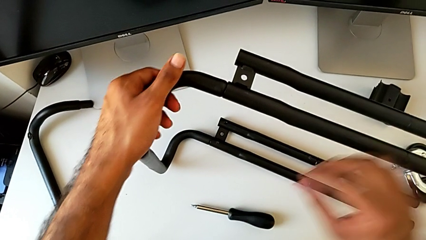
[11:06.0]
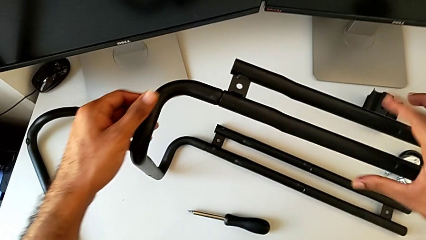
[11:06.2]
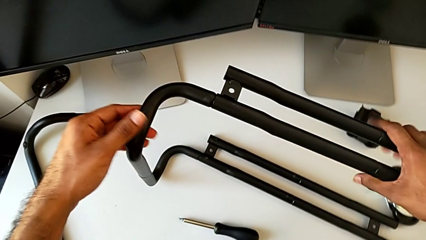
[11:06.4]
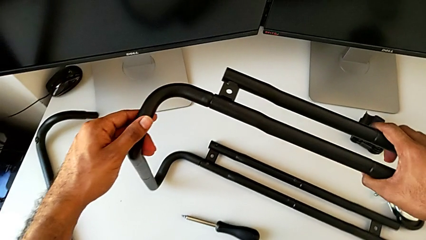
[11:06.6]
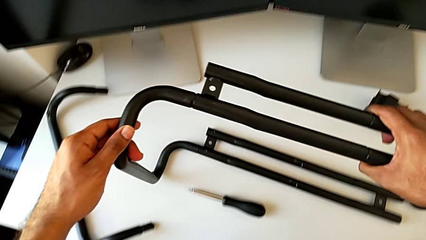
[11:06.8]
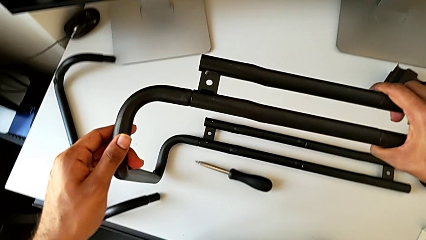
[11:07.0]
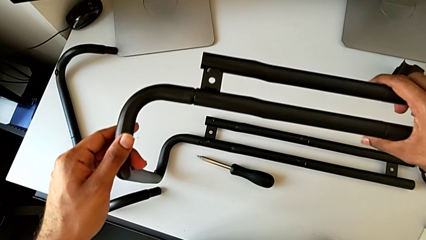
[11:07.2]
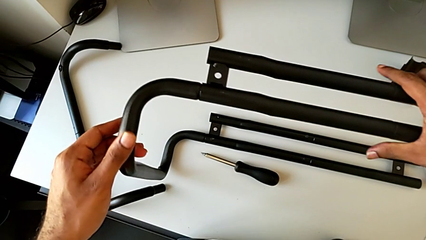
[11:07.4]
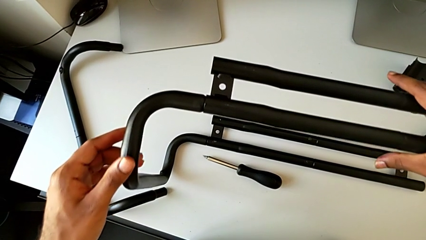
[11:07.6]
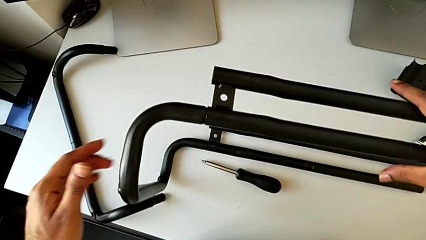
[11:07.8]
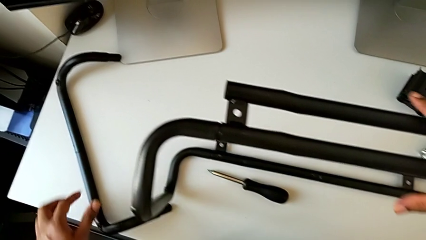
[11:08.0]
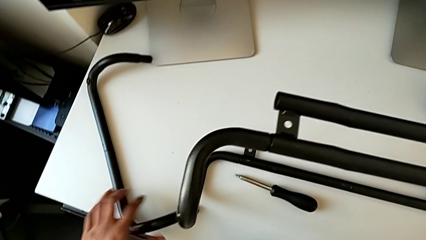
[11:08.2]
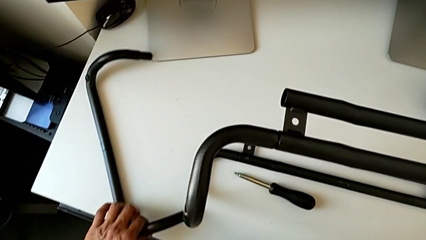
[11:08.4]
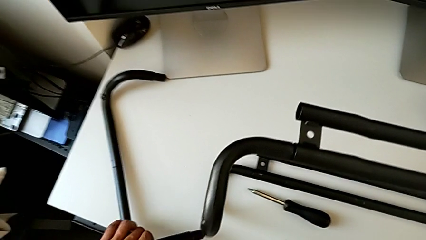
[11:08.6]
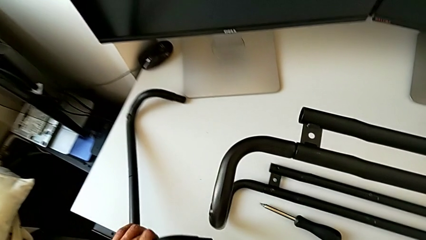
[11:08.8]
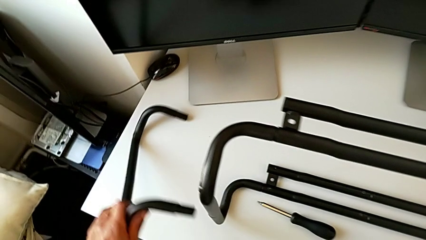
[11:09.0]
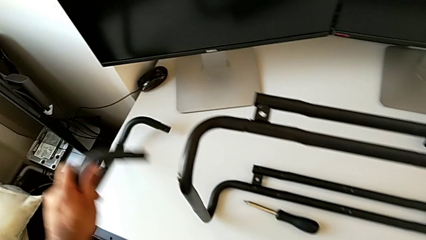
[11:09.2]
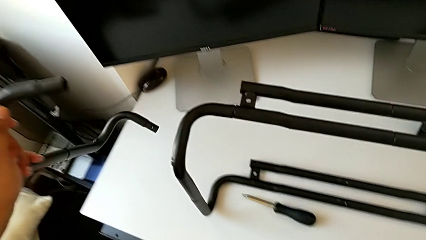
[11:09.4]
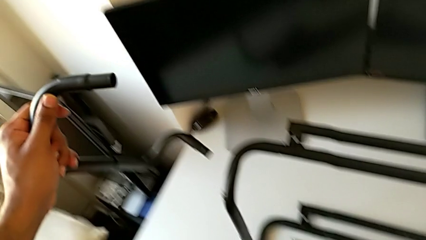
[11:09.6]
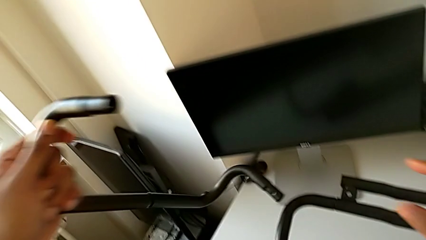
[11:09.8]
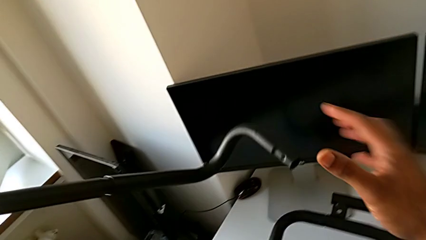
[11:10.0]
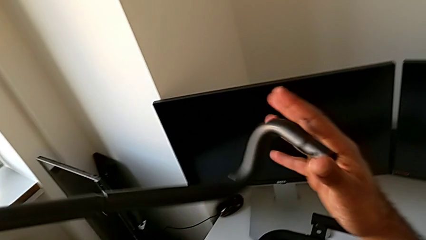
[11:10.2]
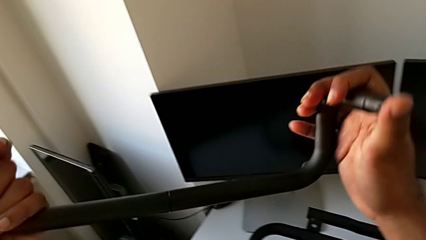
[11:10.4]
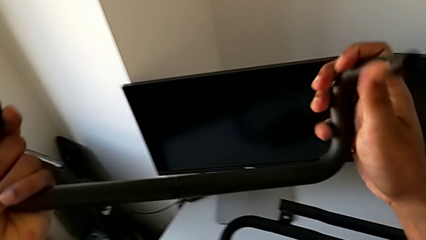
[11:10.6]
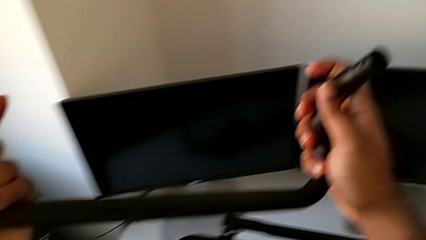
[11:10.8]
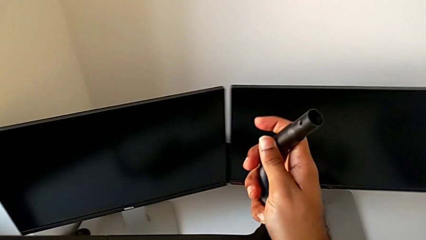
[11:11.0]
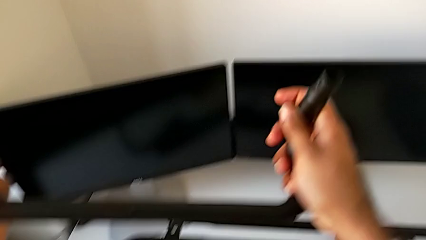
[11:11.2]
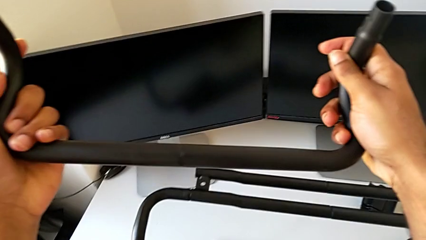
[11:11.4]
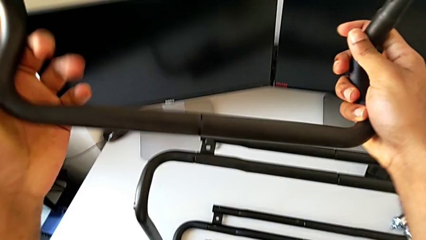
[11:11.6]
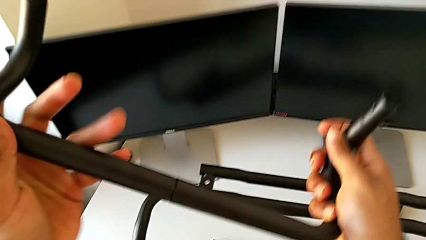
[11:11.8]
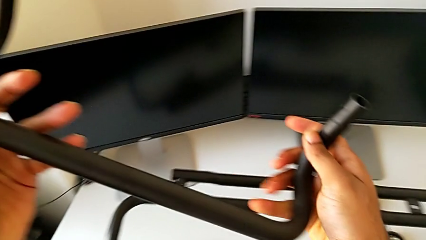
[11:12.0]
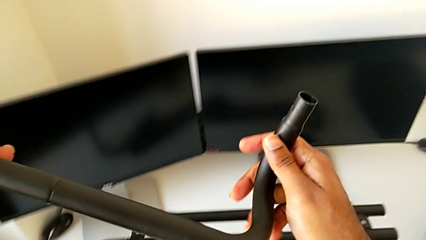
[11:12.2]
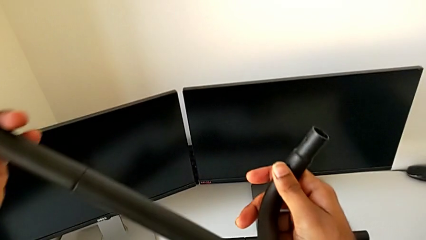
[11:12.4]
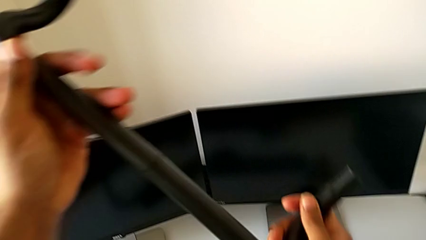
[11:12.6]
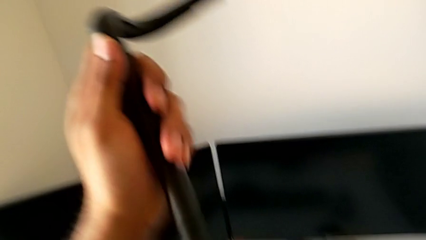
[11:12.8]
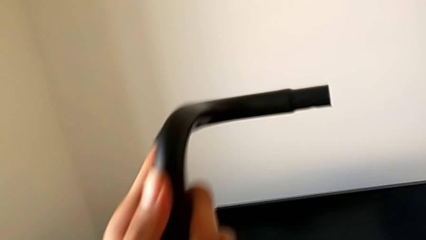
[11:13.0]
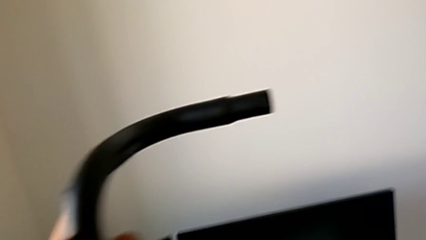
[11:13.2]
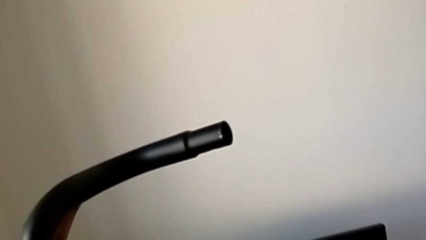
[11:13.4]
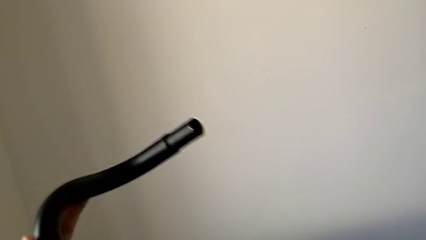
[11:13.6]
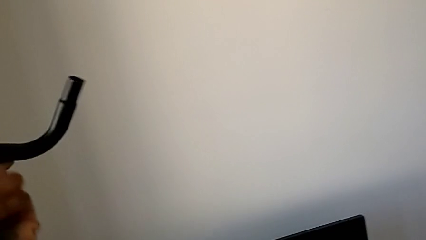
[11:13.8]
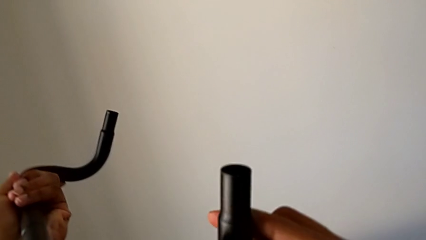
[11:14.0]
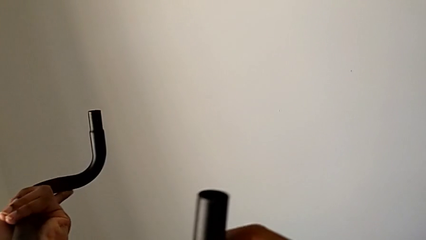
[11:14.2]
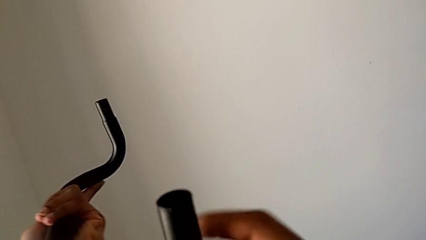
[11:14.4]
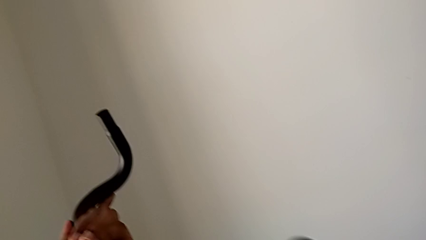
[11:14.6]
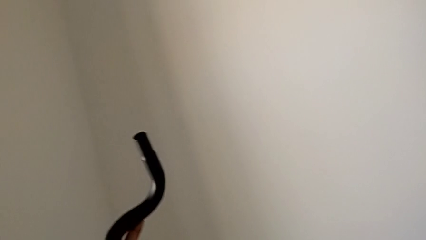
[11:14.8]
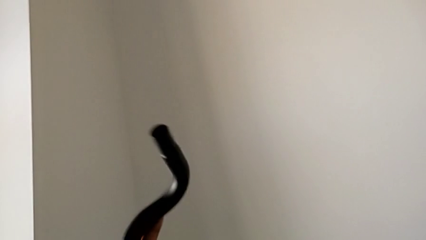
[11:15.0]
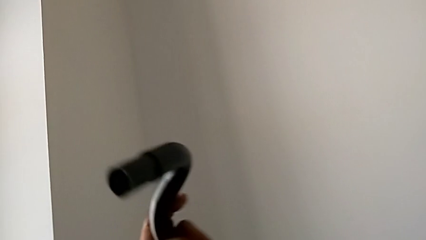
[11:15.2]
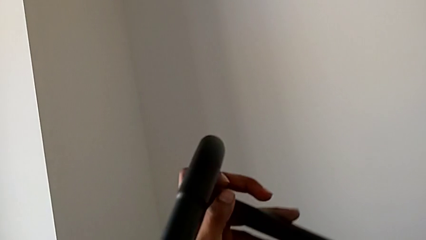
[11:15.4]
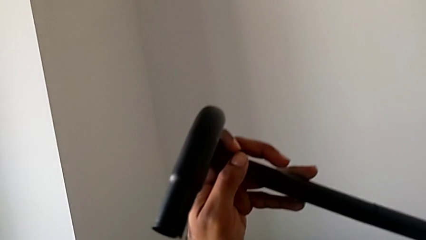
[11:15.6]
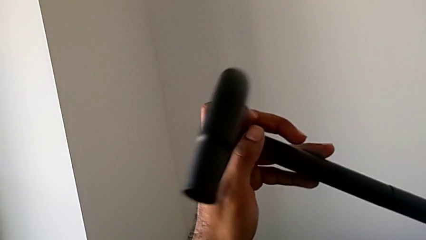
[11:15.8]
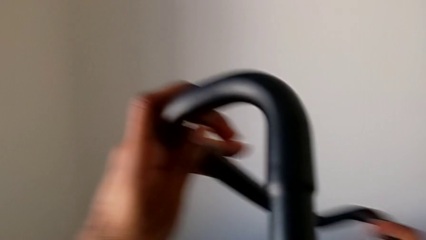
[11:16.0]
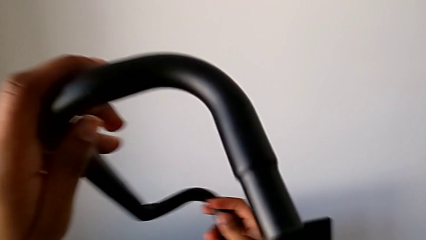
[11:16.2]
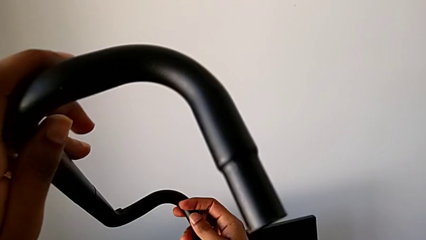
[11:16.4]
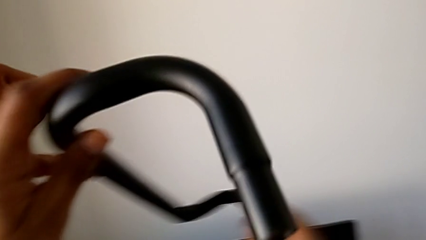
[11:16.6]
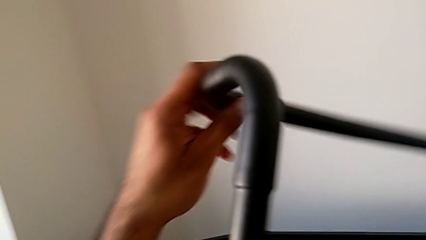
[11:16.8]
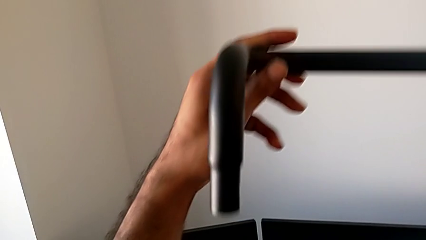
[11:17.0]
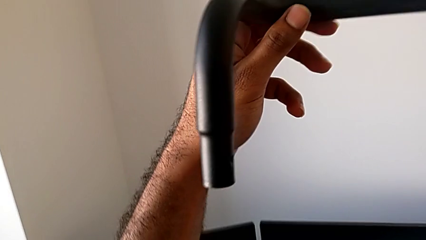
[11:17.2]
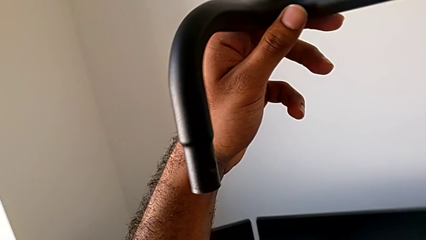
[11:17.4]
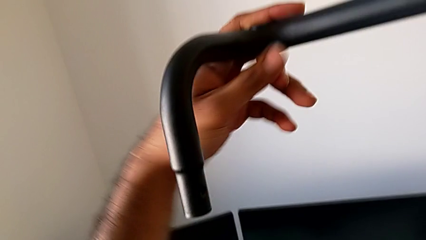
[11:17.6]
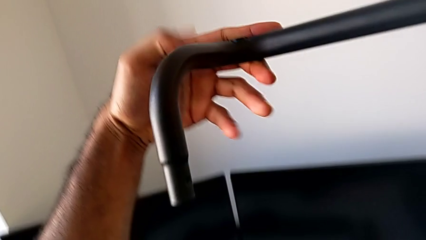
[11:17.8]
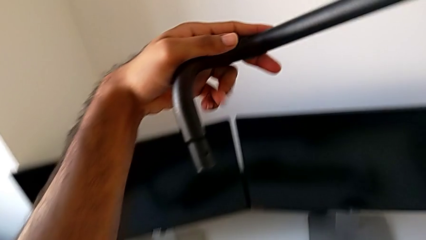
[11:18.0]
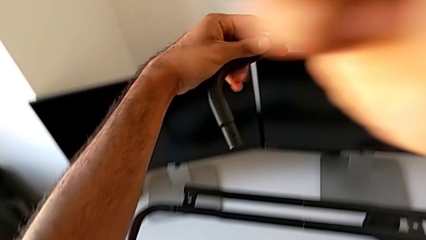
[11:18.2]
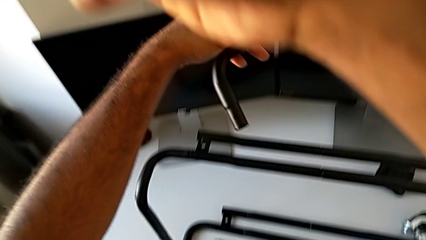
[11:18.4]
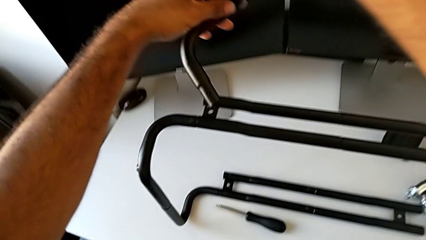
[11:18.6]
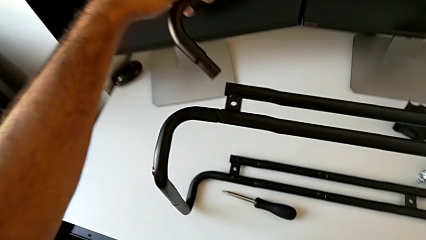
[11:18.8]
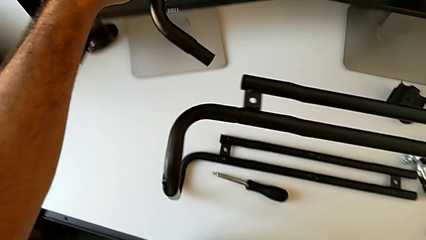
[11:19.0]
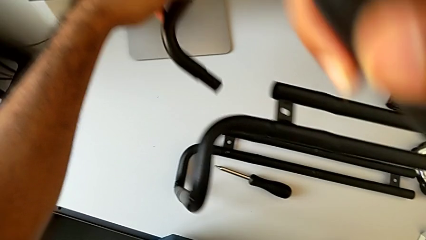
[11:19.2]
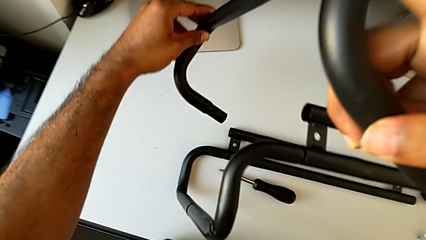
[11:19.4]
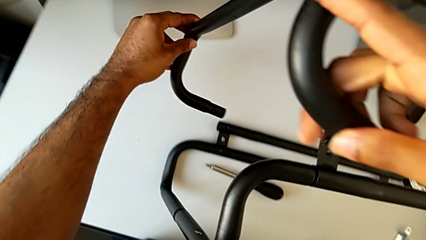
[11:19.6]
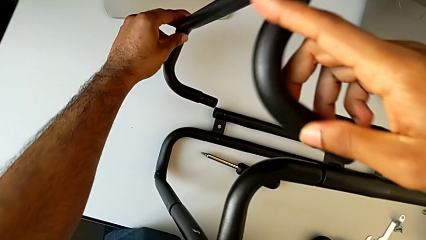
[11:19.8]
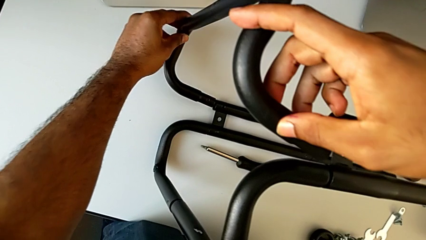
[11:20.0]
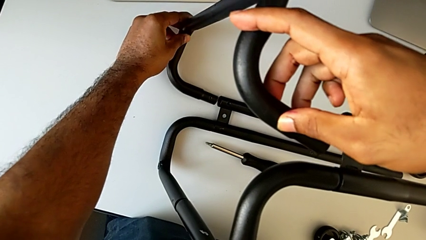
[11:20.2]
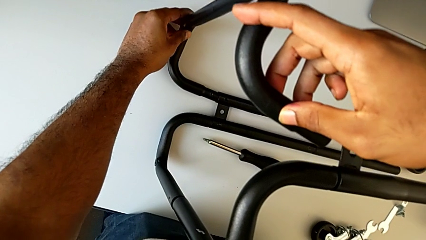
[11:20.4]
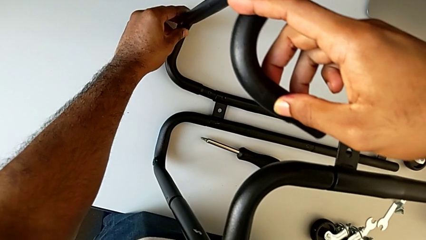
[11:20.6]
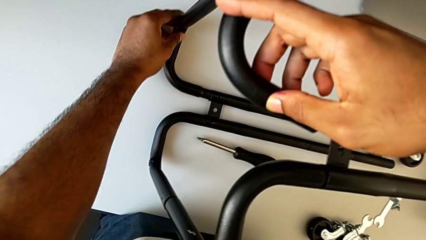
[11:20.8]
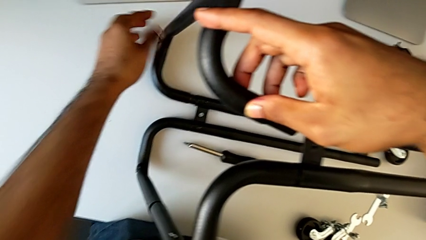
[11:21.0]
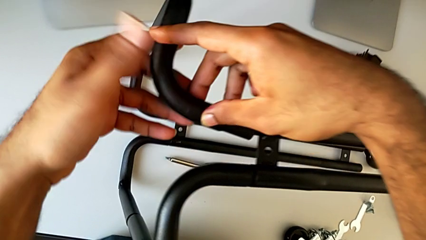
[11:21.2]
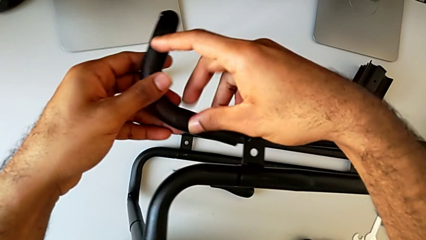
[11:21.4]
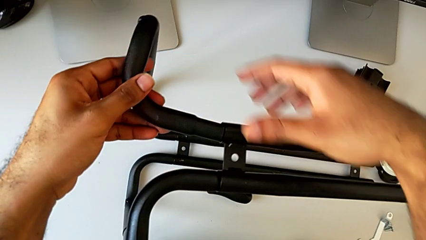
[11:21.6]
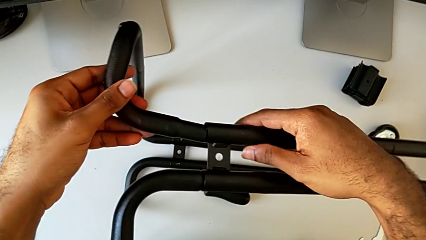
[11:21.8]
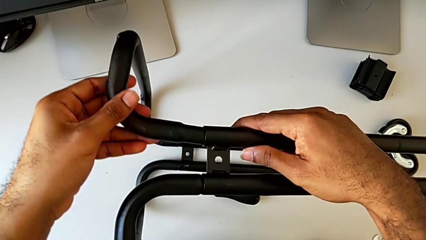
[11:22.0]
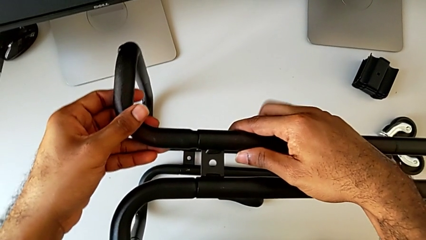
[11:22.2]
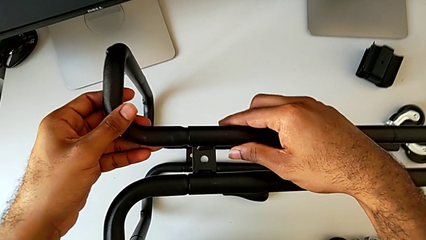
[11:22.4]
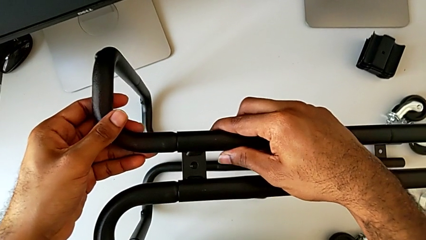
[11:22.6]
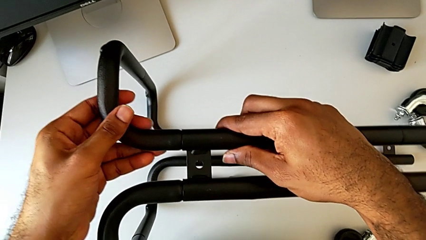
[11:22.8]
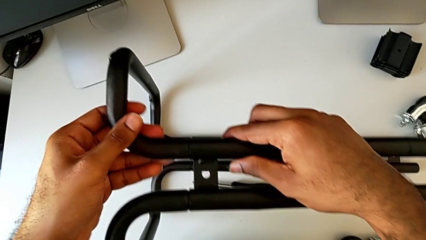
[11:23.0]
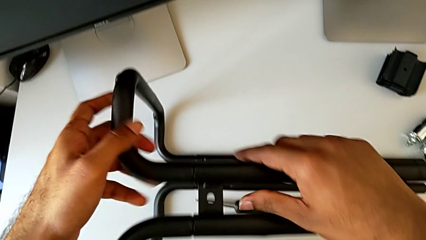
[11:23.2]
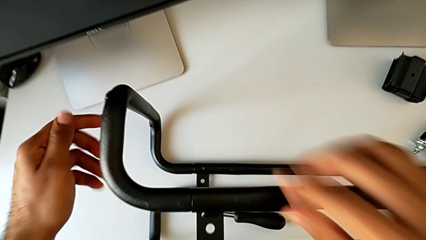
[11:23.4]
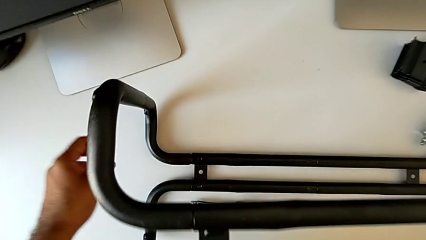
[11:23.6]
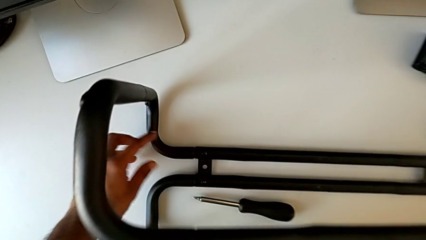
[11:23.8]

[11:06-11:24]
The camera wearer is assembling the base frame with the side bars. They align the leg, grab the frame, lift it, inspect it, flip it, approach it and insert it.
